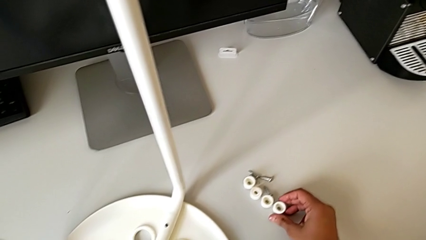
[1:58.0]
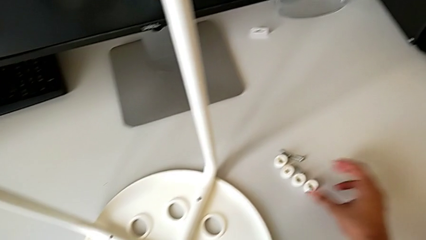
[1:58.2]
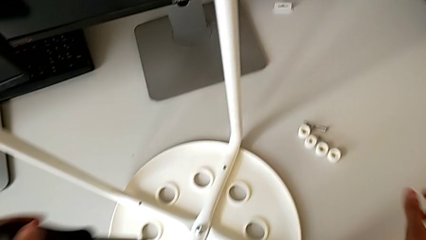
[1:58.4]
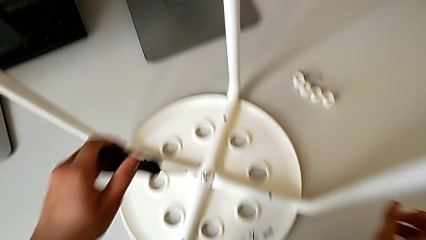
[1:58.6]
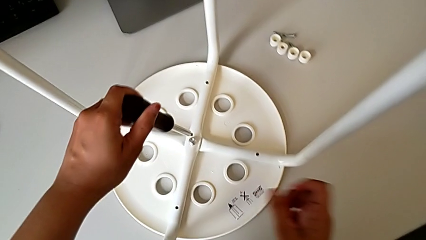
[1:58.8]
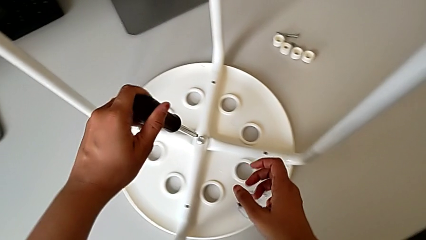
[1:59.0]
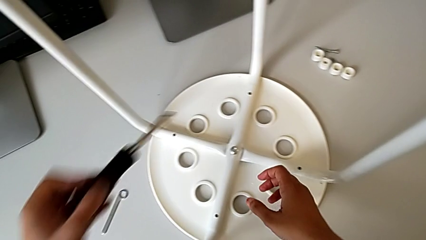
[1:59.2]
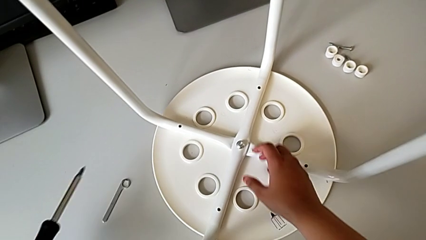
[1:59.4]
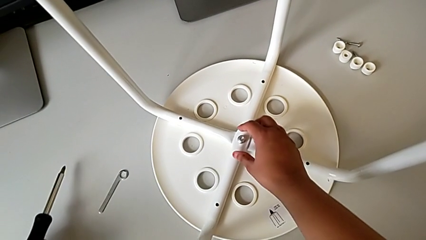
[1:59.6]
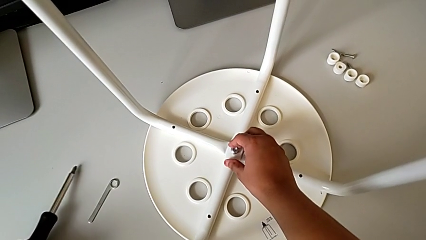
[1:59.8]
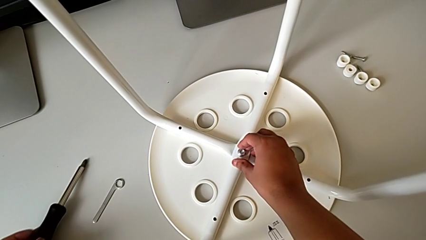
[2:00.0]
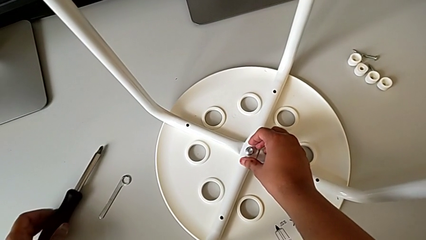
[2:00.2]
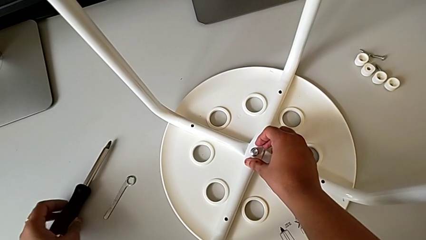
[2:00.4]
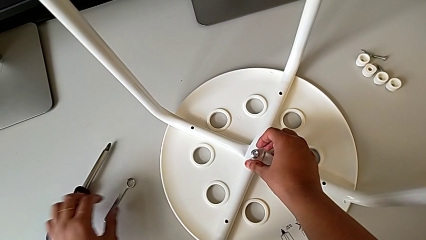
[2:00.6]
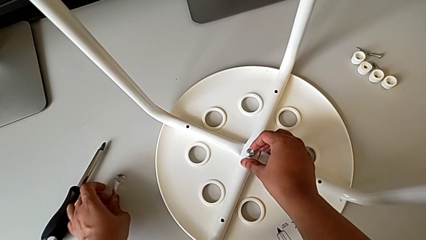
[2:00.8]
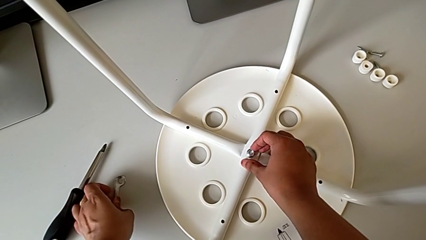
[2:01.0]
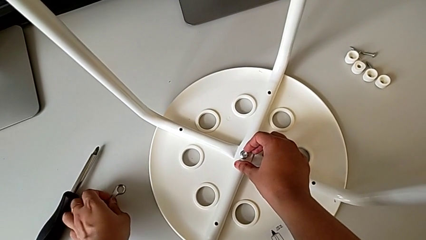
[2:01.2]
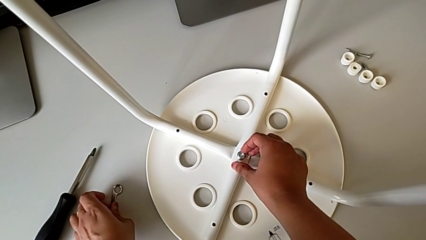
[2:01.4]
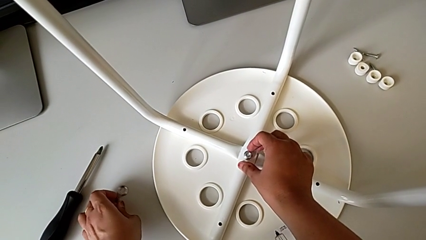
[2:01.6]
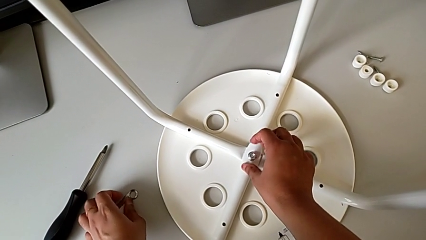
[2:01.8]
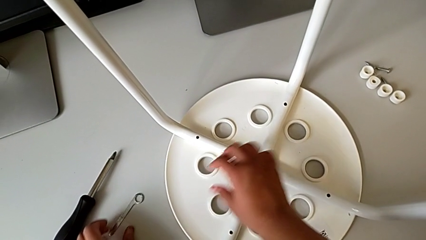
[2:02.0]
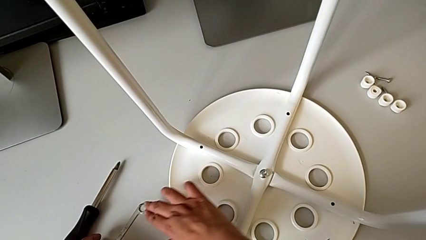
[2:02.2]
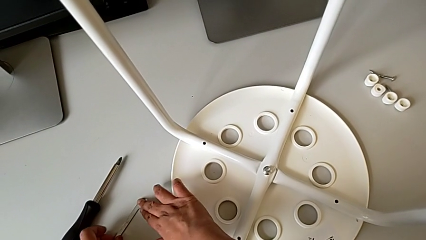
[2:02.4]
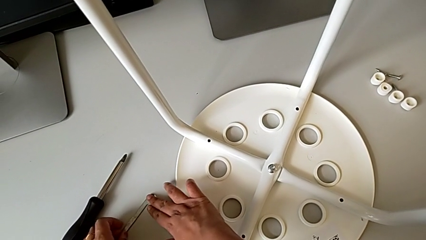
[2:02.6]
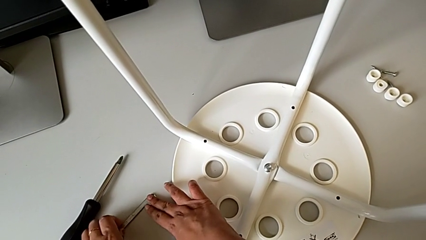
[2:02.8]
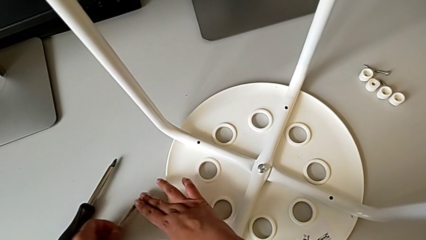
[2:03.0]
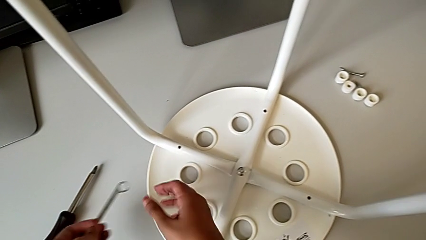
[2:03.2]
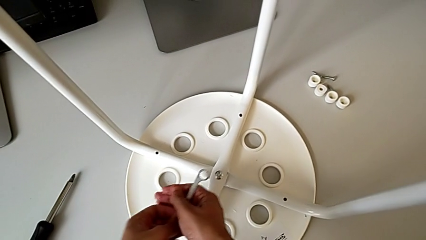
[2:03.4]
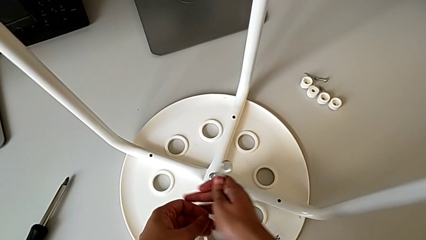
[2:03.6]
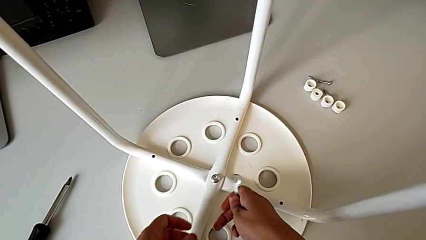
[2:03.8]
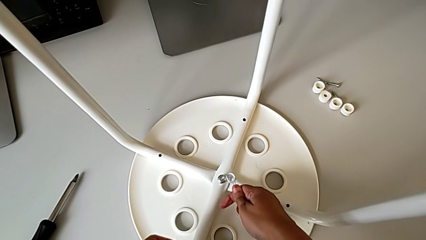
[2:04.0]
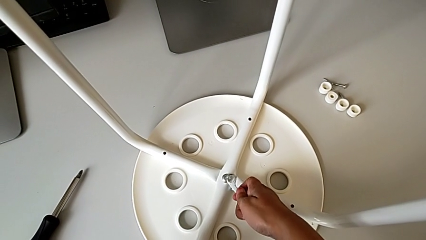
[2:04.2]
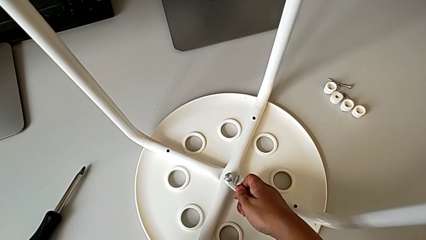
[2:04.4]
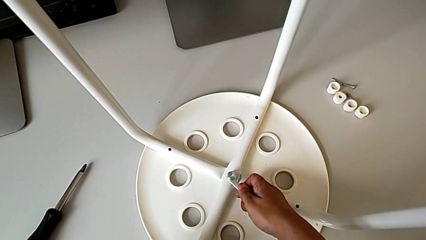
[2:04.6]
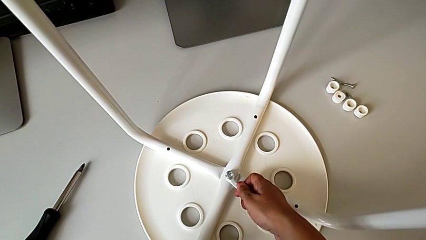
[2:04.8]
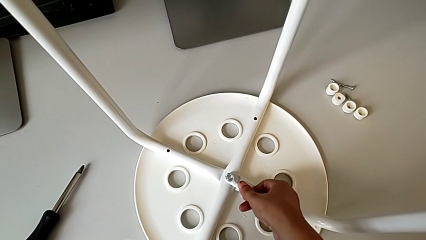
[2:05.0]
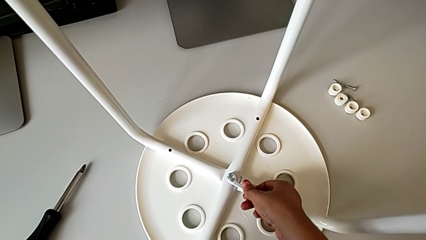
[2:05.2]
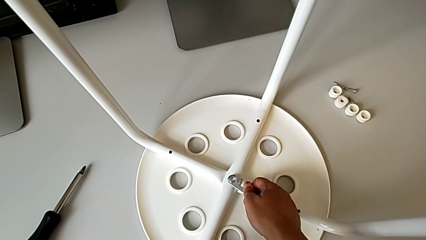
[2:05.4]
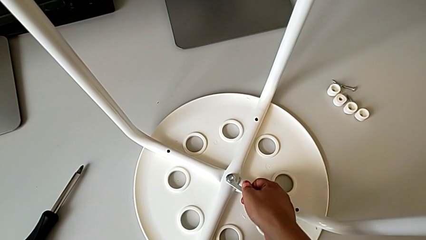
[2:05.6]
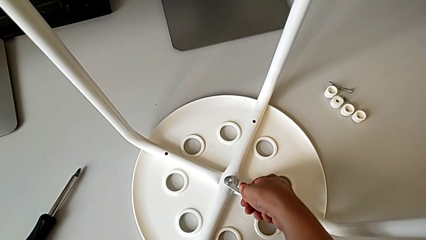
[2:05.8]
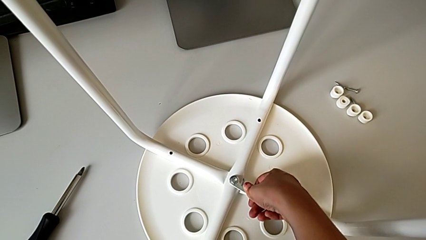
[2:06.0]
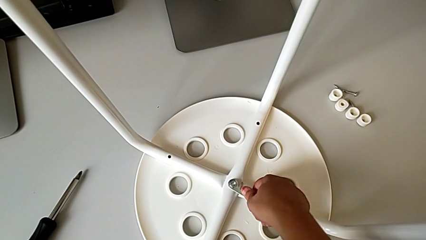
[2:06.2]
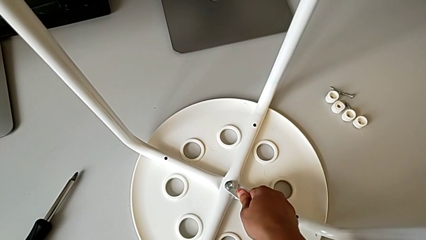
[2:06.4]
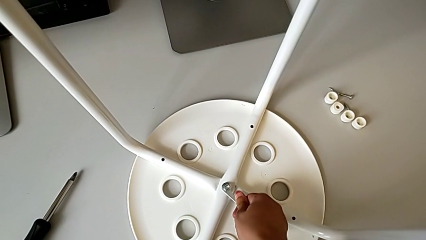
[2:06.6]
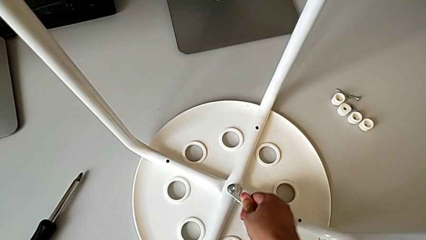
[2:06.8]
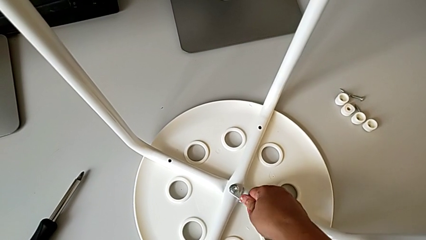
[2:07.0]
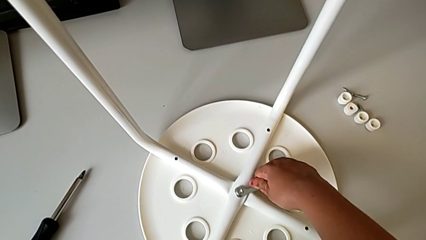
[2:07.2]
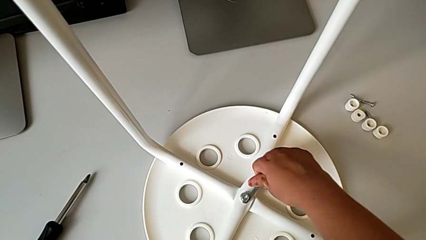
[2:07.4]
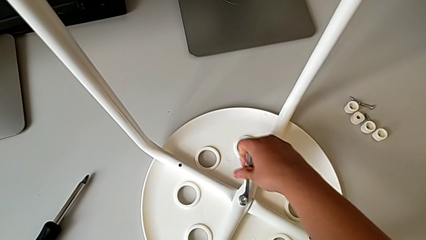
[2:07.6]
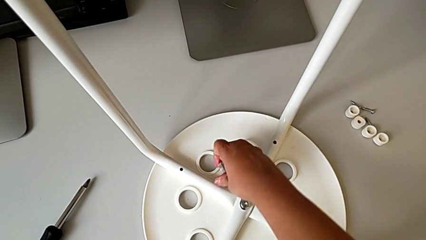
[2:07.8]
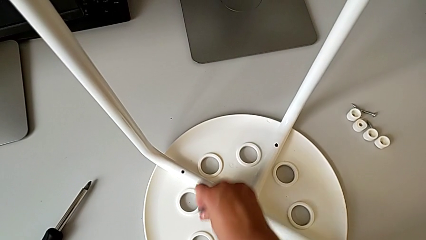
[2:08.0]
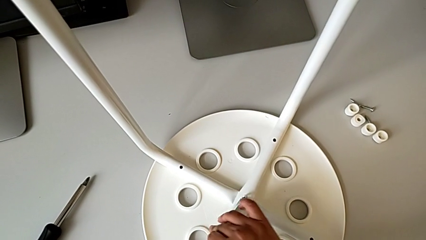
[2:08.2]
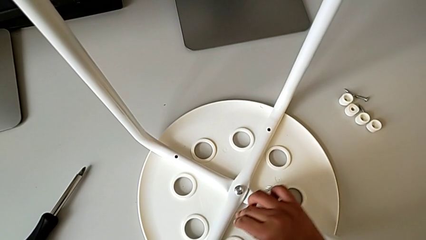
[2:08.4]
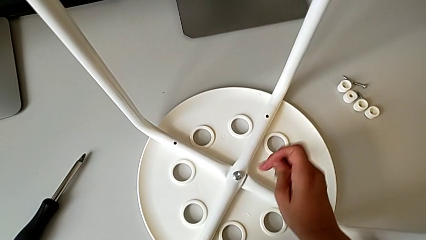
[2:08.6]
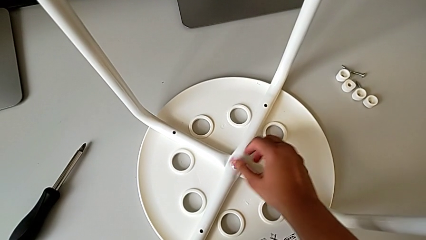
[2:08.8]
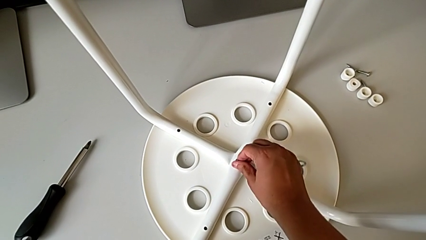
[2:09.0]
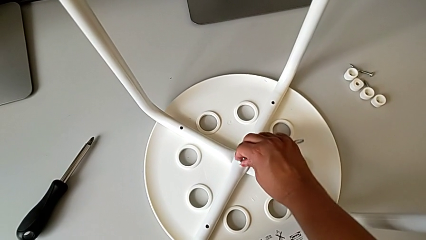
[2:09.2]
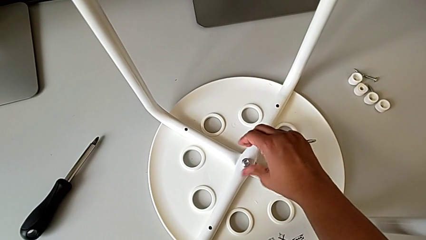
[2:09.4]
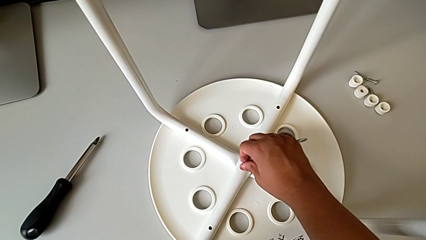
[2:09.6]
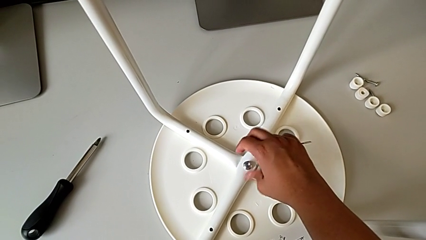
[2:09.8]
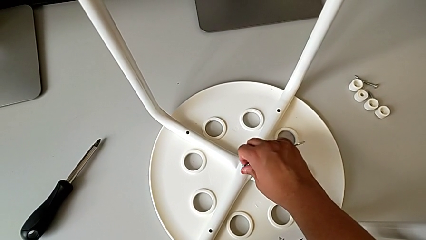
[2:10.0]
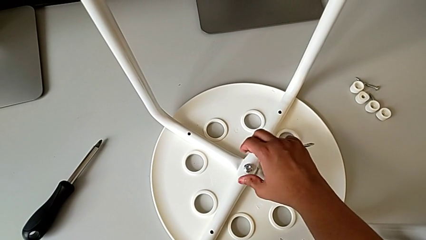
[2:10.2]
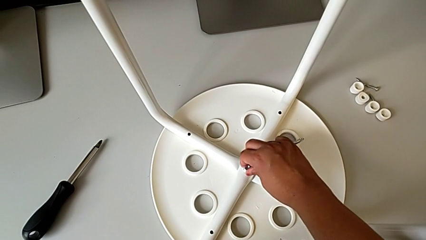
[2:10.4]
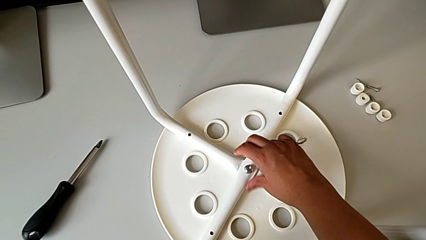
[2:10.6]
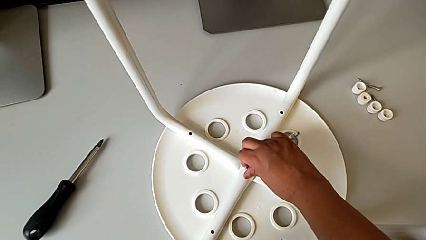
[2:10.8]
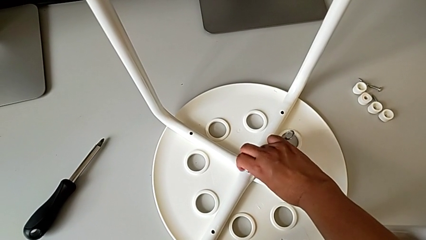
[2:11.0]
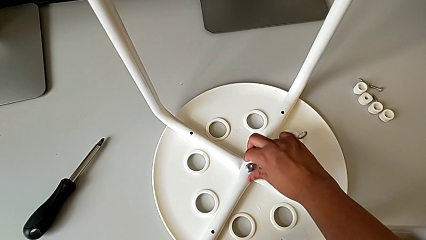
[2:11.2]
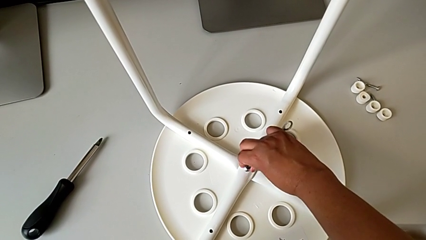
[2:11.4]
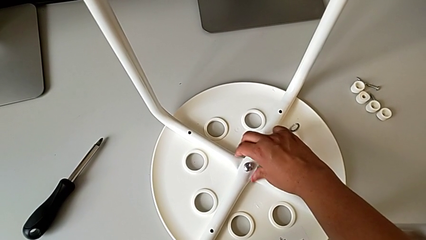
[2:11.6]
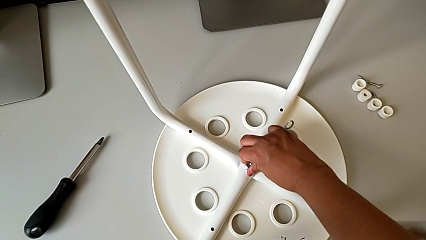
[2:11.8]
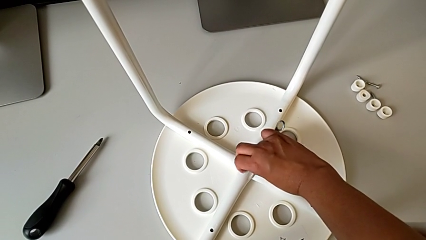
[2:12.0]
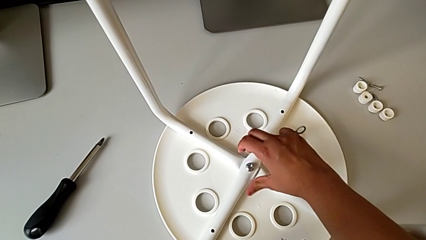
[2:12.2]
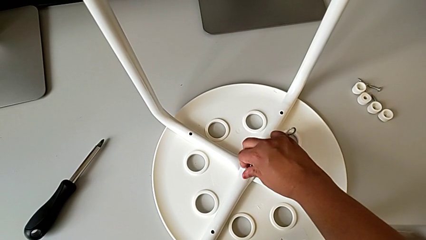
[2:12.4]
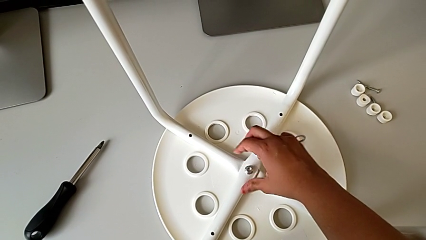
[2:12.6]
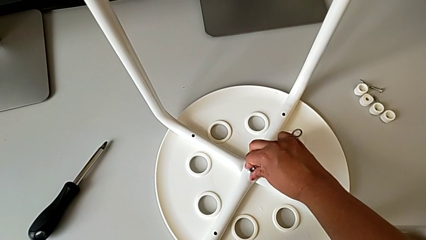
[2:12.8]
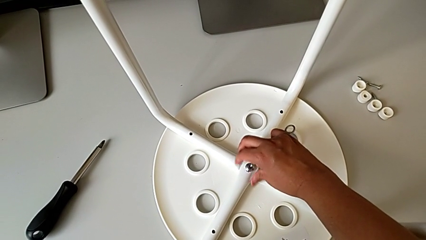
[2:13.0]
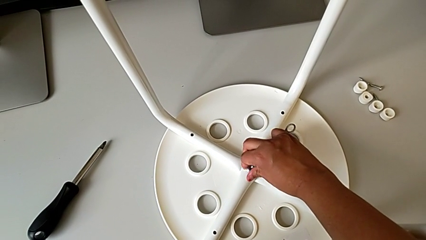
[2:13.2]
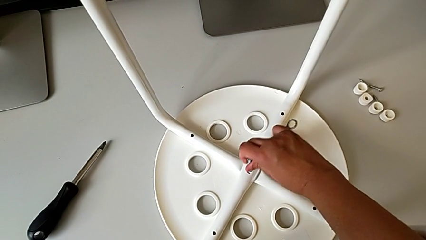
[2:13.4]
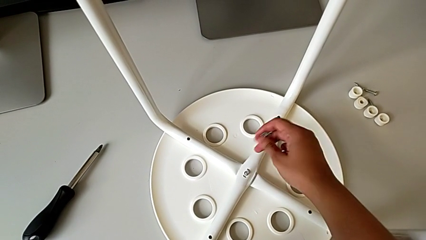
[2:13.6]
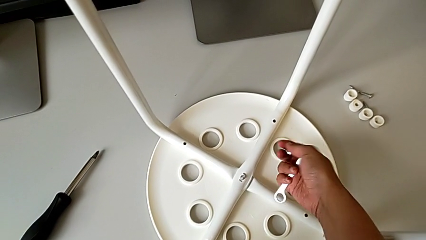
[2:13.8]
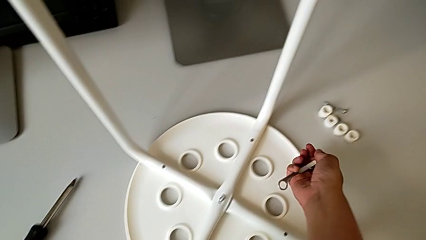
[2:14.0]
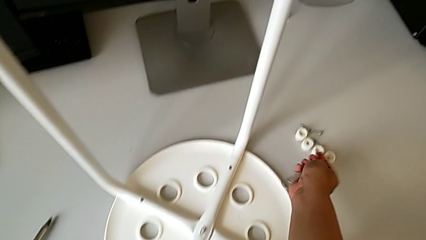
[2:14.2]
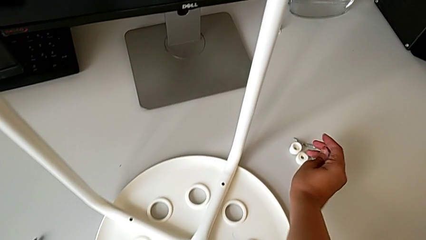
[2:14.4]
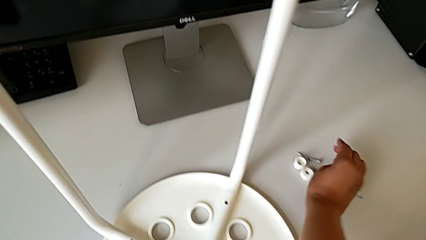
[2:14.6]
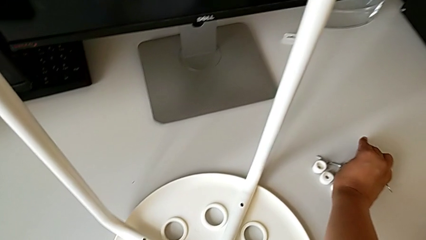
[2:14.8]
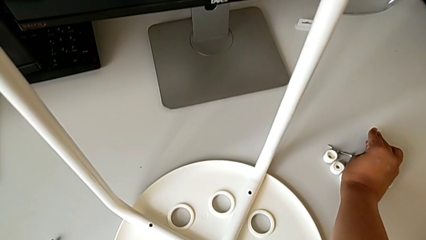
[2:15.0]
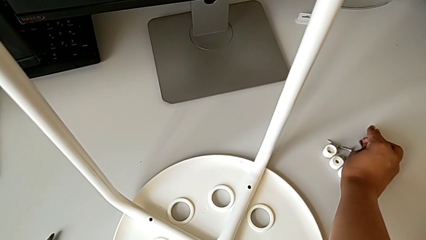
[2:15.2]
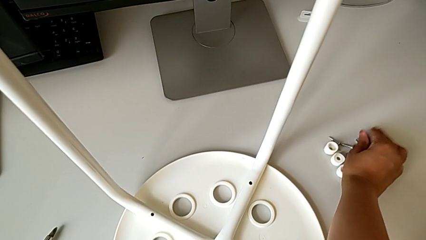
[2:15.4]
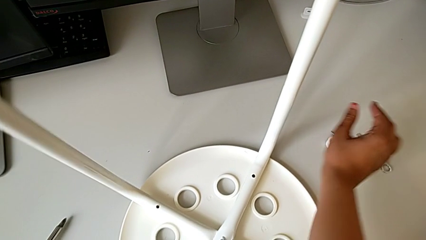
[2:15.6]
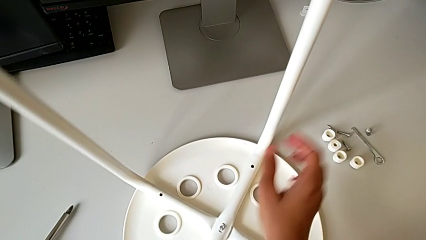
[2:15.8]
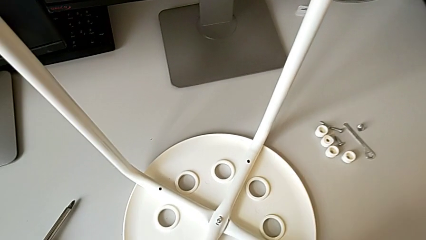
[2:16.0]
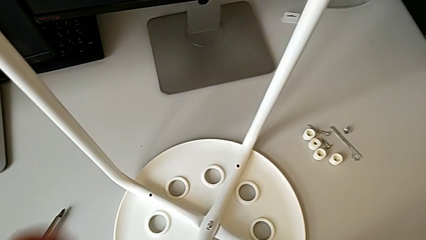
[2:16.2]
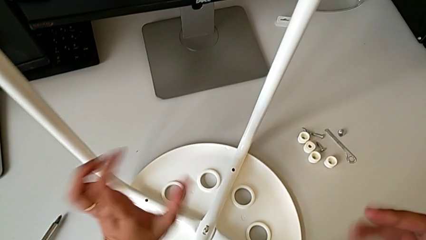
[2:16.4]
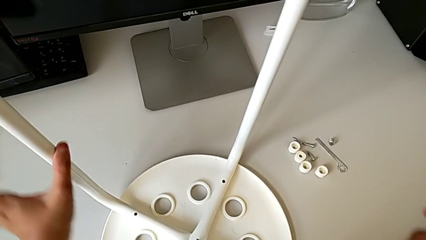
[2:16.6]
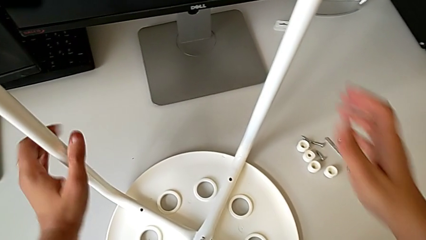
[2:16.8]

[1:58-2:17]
The camera wearer uses the wrench to unscrew the hex nut. They place the screwdriver, grab the hexagonal wrench, insert it, unscrew the middle screw, unscrew the screw and drop the middle screw.
